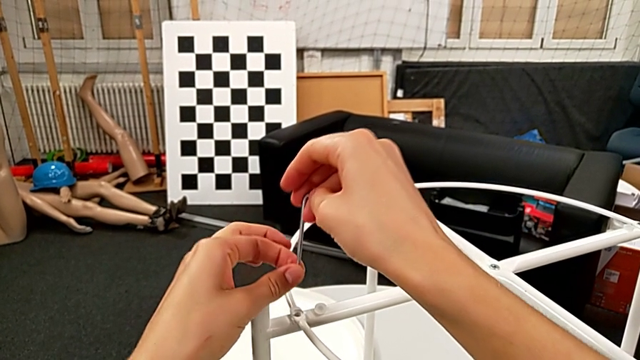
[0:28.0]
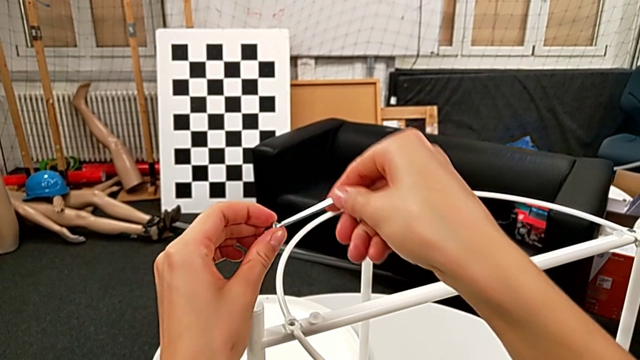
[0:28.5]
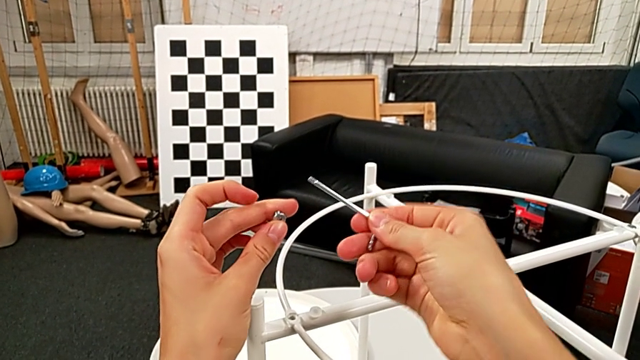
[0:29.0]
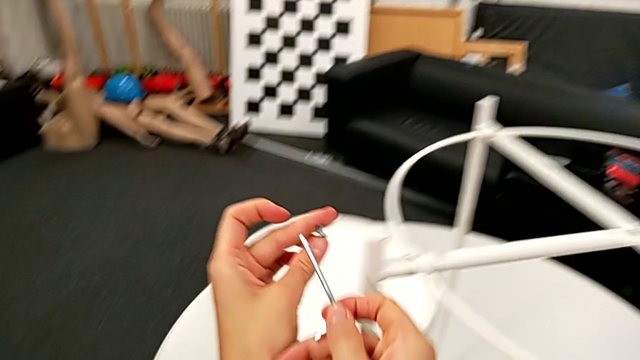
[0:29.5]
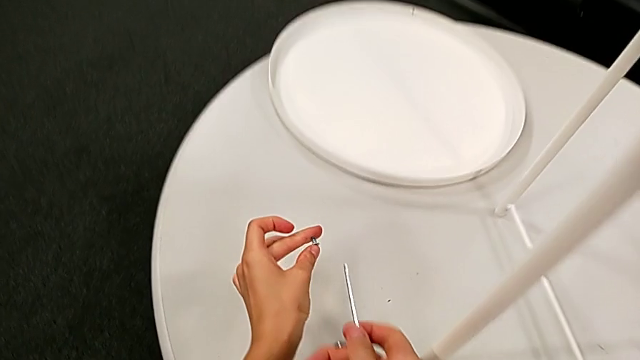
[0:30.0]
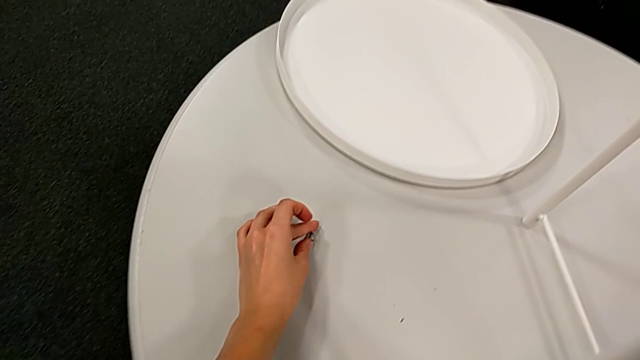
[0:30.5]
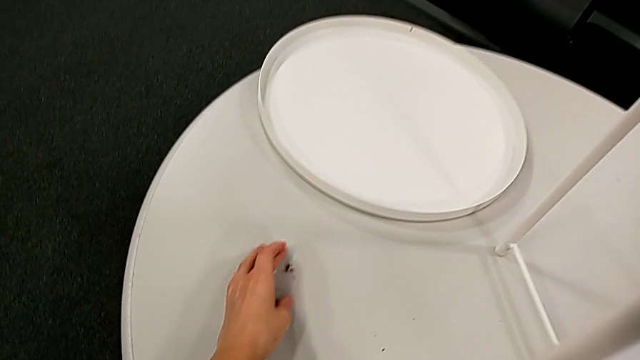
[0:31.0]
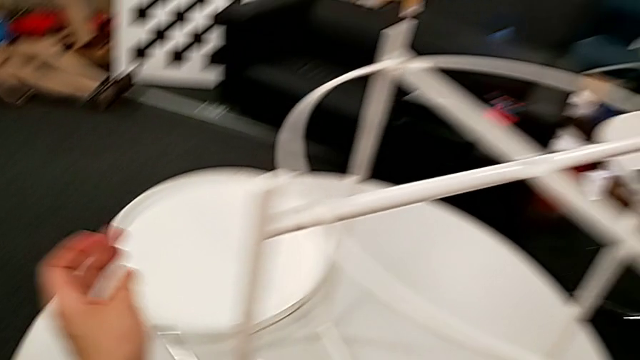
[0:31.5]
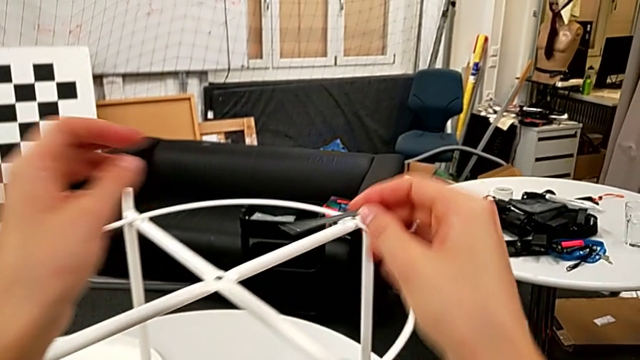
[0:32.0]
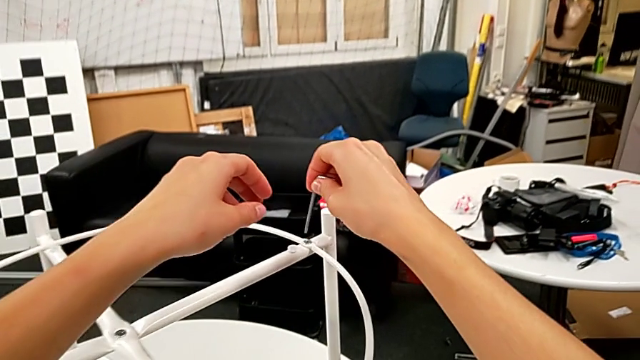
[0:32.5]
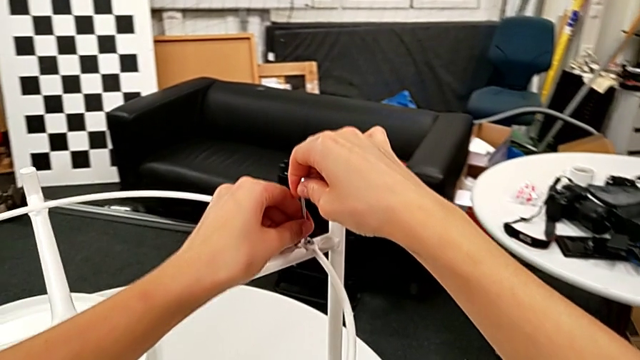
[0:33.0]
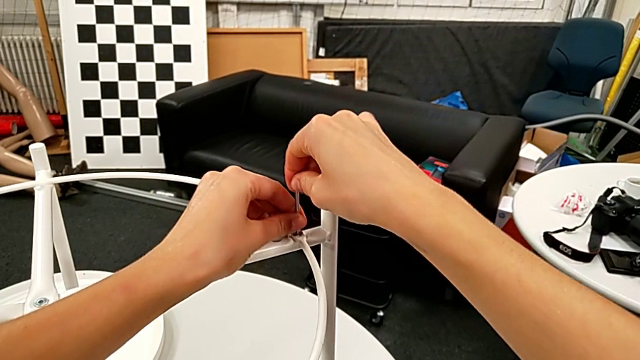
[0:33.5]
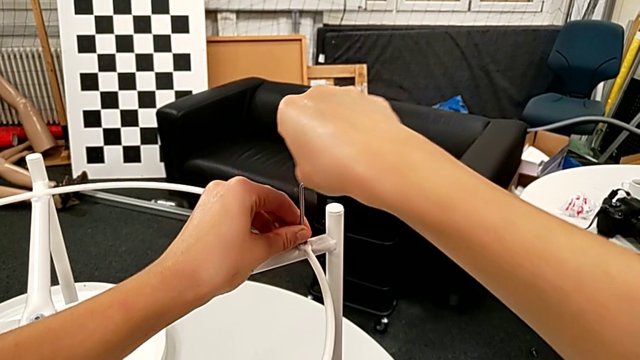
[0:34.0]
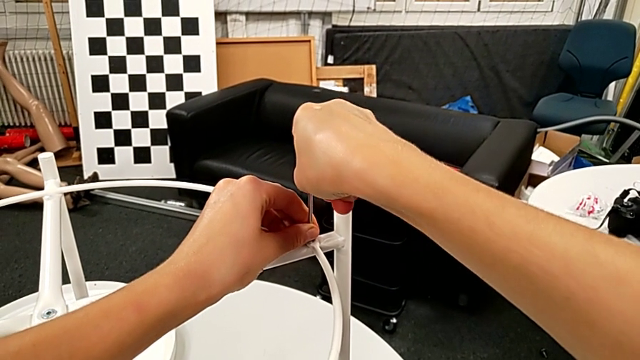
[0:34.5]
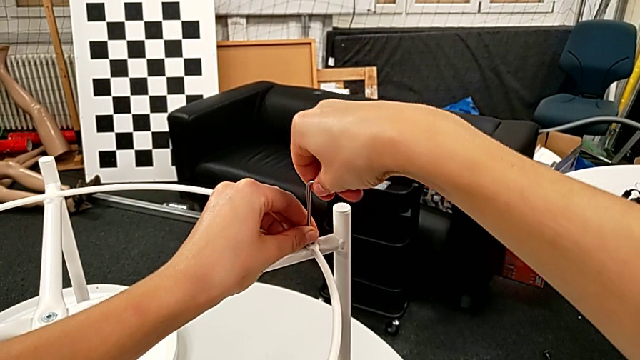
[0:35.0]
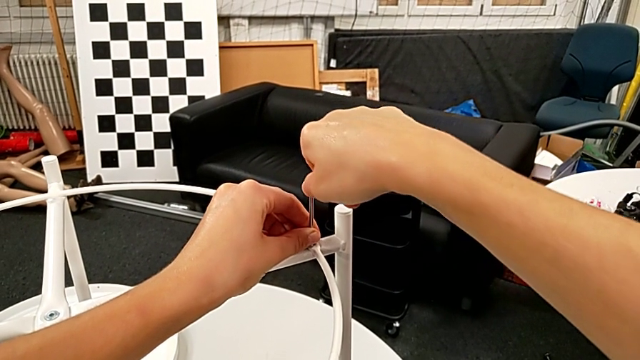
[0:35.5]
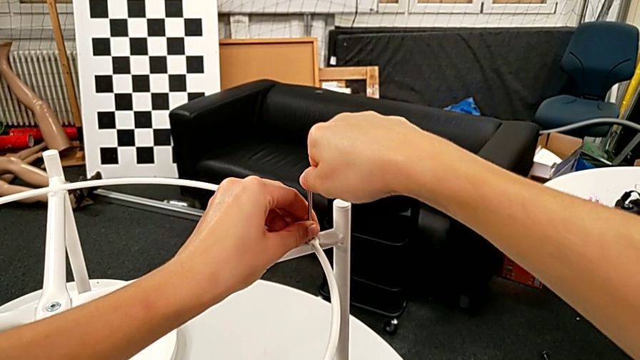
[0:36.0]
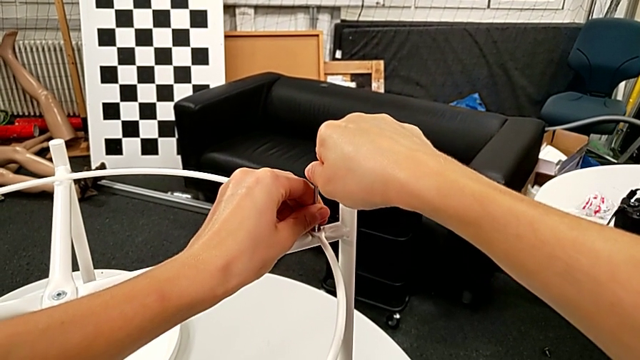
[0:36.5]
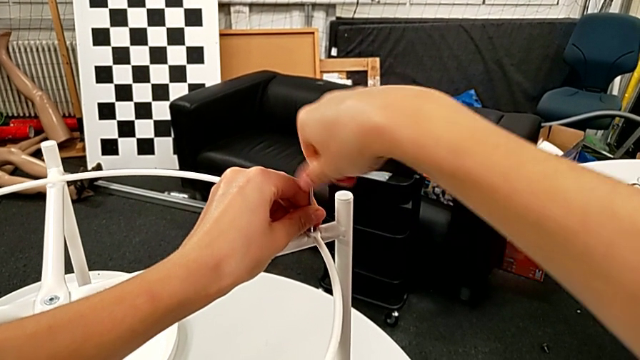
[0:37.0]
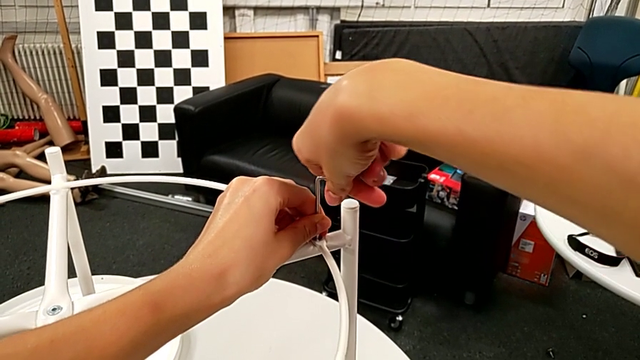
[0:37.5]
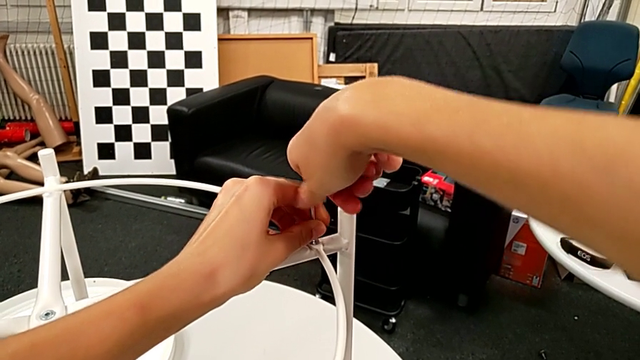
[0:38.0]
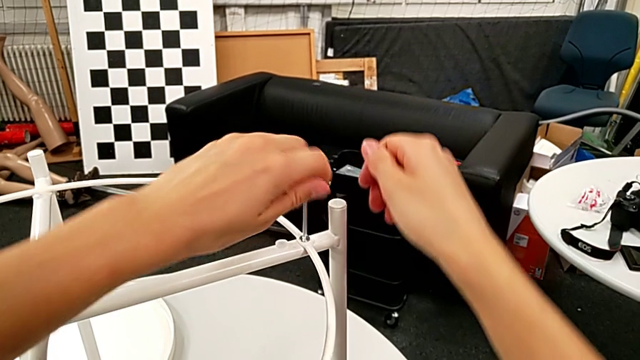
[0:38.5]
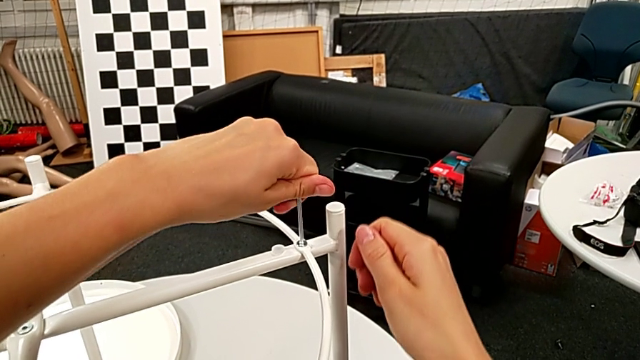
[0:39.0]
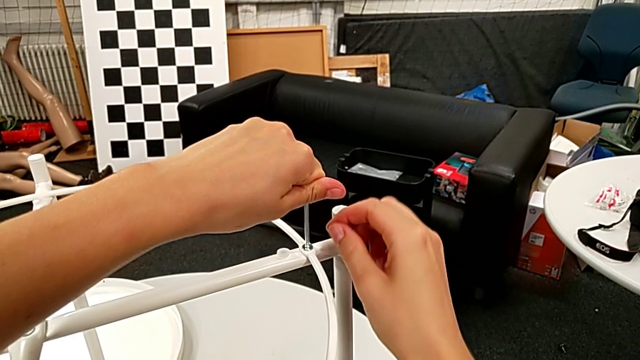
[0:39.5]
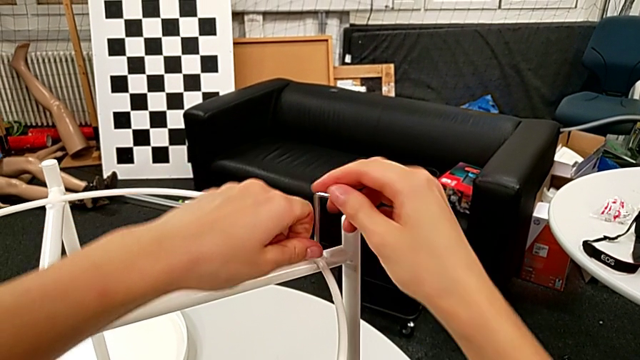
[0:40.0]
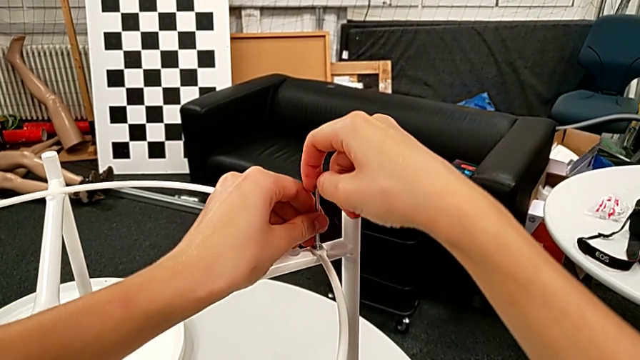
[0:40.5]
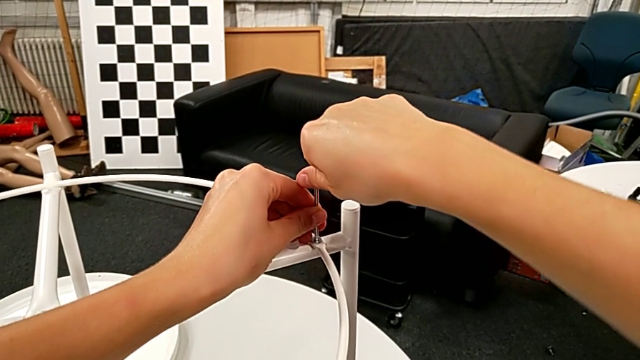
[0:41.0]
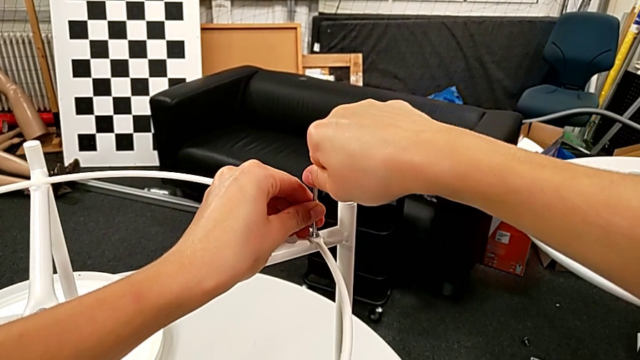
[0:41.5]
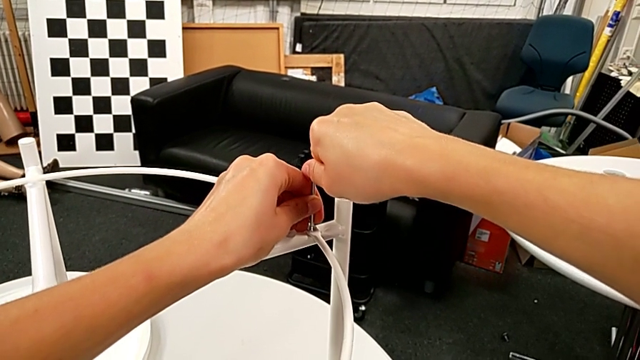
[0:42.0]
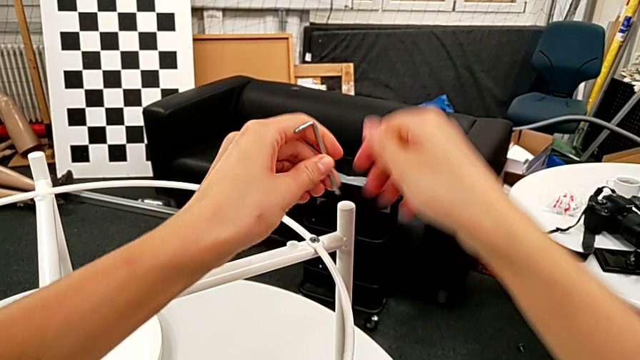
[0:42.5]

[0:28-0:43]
The camera wearer is disassembling the circle from the table. They grab the hex socket head, place it, insert the Allen wrench, hold it, withdraw it and rotate it.

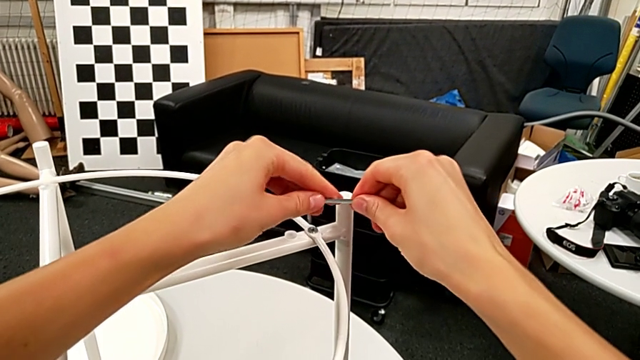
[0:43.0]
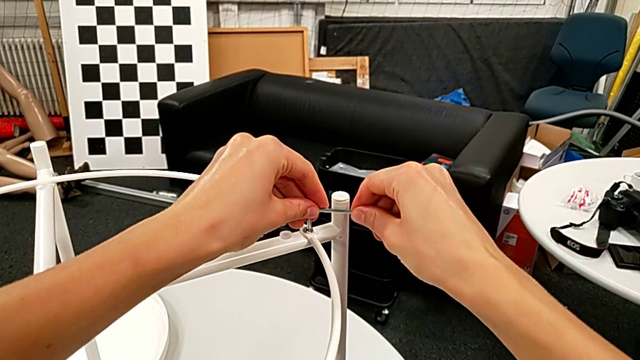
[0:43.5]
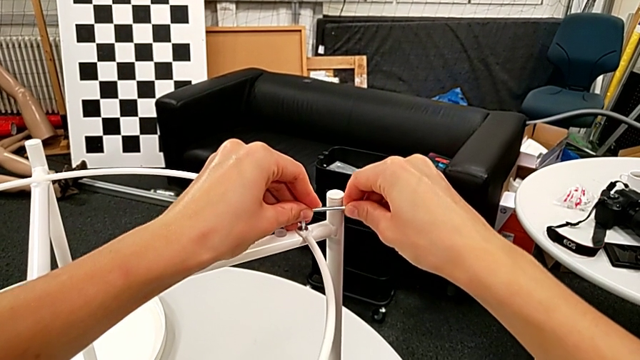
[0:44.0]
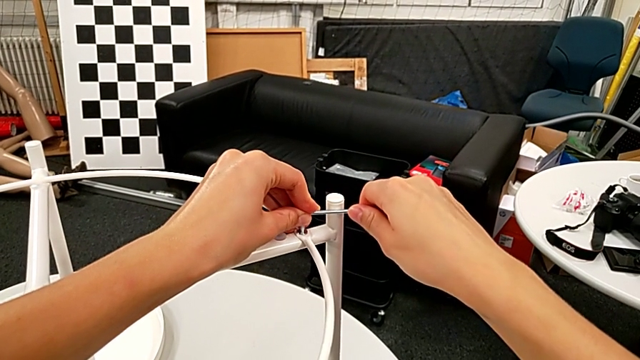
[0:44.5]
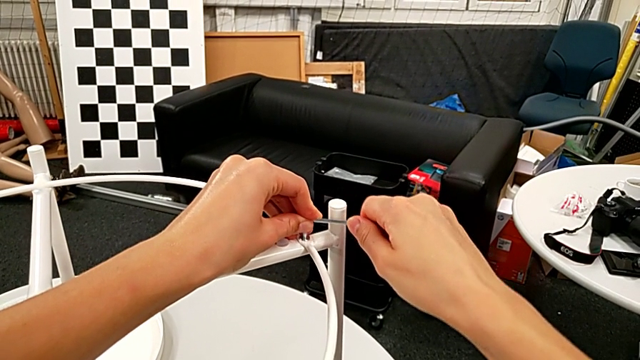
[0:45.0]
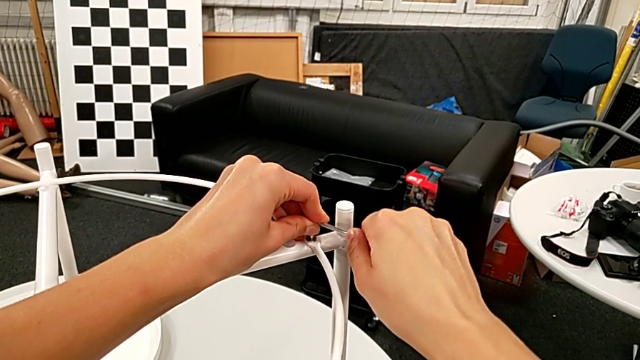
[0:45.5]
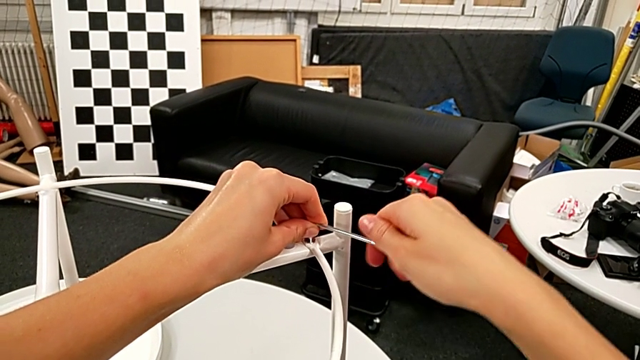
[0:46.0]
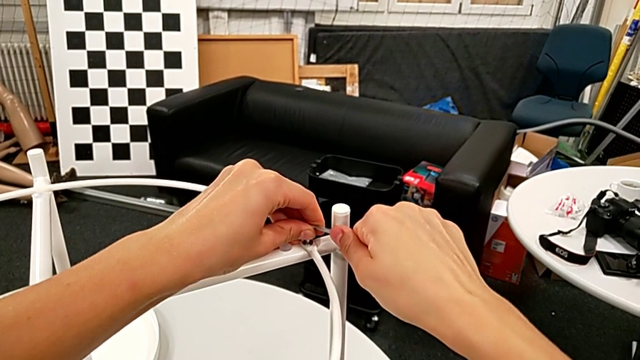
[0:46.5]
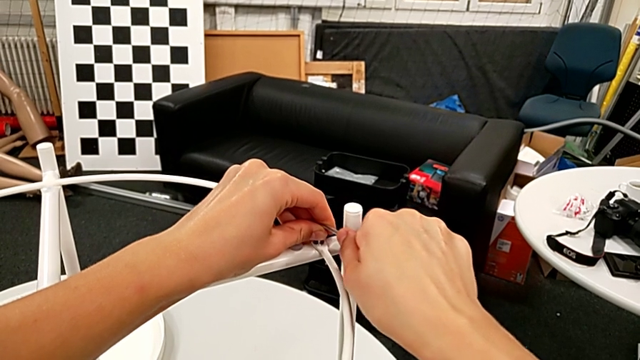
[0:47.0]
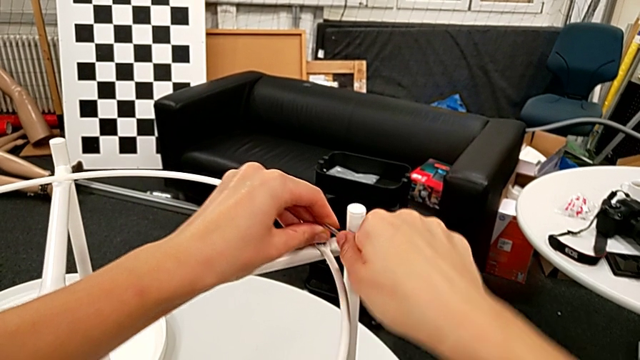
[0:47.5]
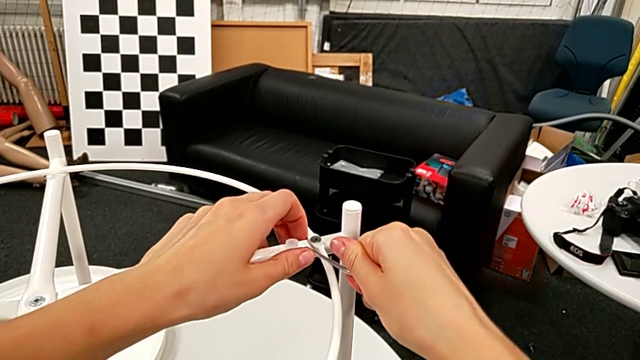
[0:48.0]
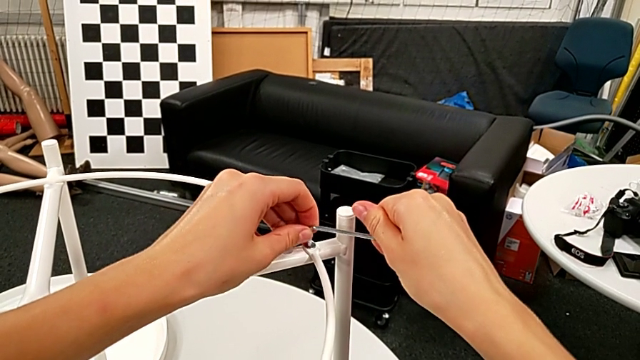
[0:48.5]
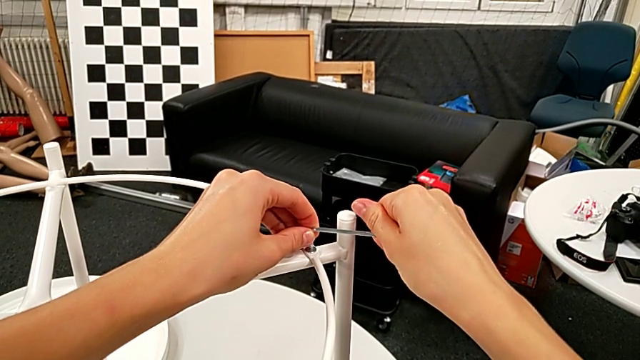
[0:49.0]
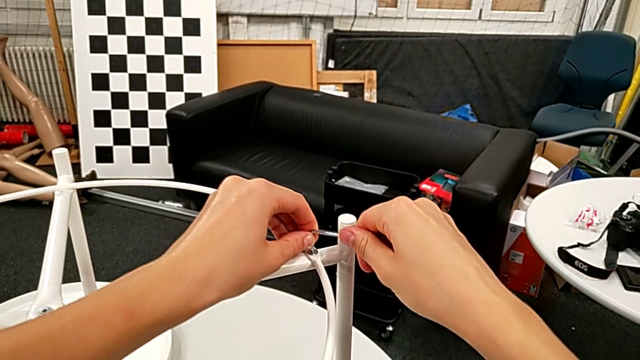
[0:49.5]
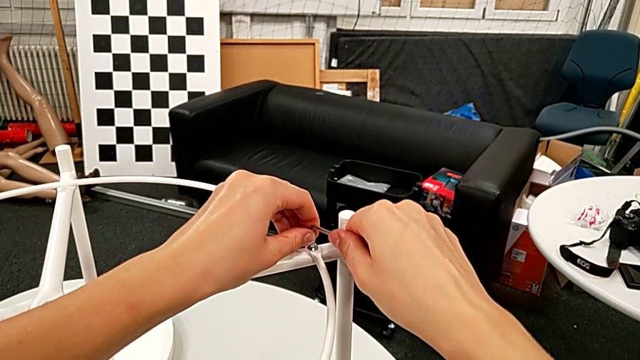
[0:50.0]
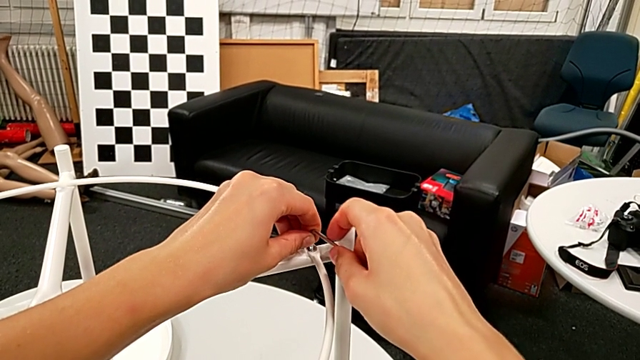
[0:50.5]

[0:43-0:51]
The camera wearer is disassembling the circle from the table. They insert the Allen wrench and begin to unscrew the hex socket head.
